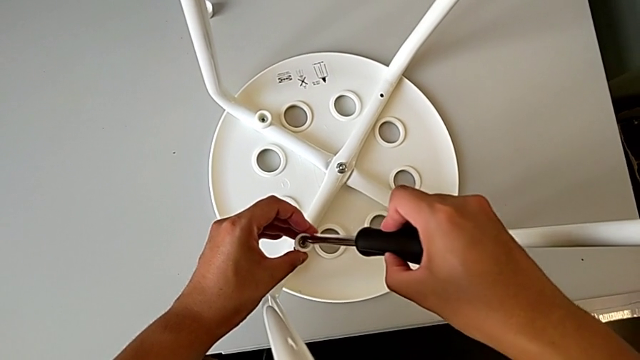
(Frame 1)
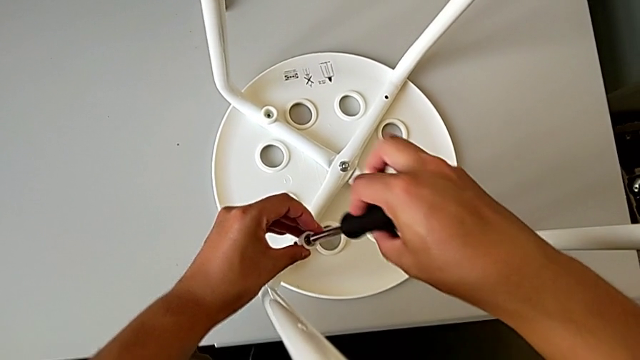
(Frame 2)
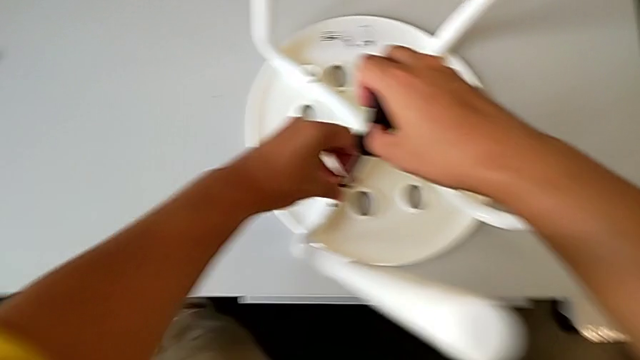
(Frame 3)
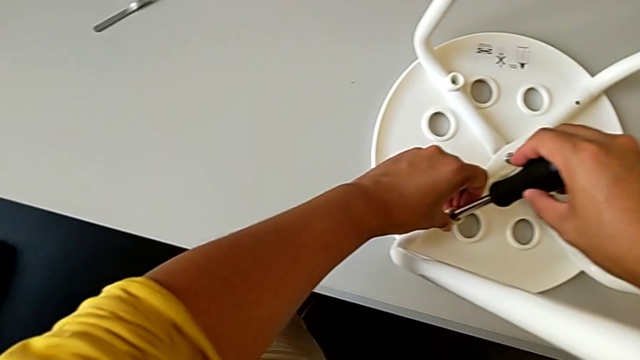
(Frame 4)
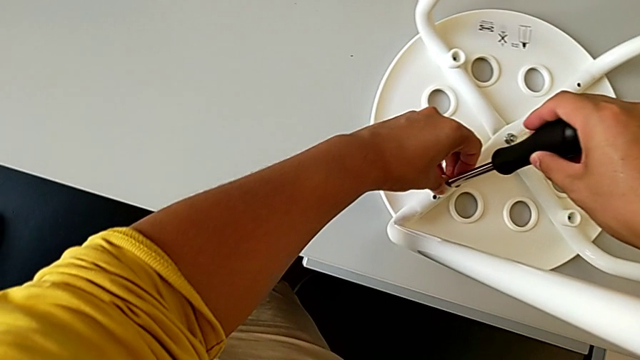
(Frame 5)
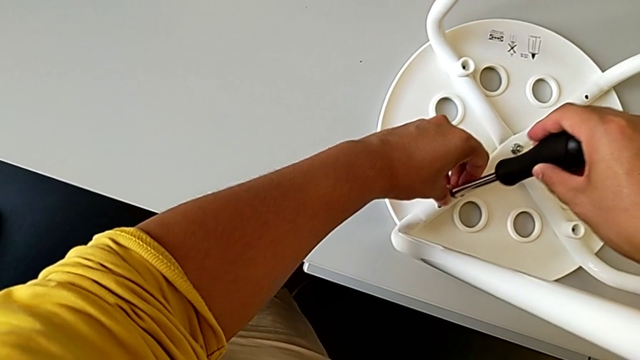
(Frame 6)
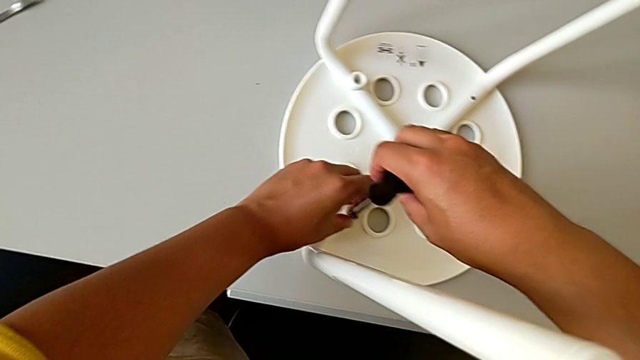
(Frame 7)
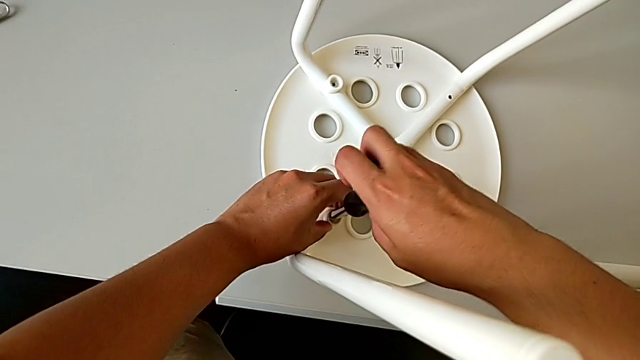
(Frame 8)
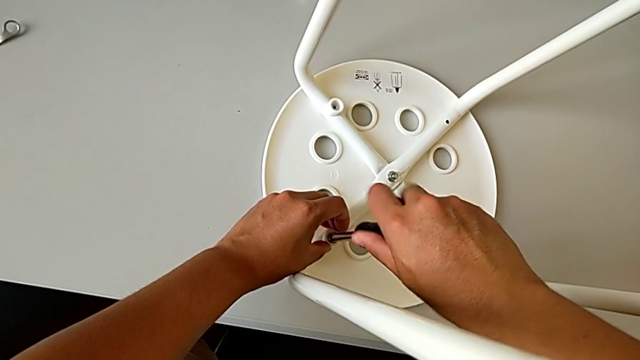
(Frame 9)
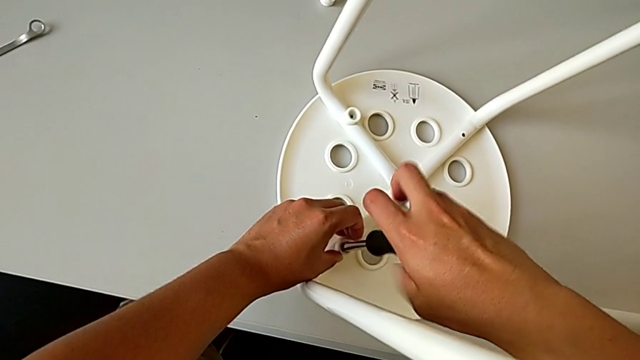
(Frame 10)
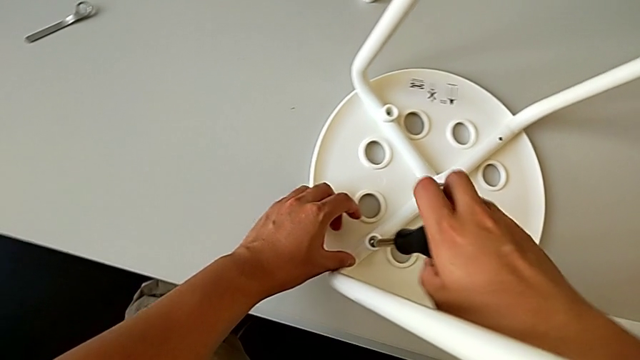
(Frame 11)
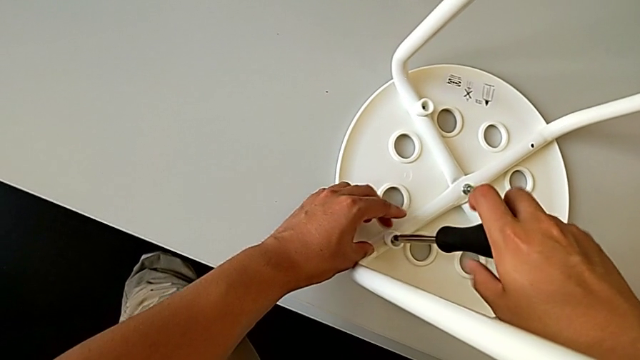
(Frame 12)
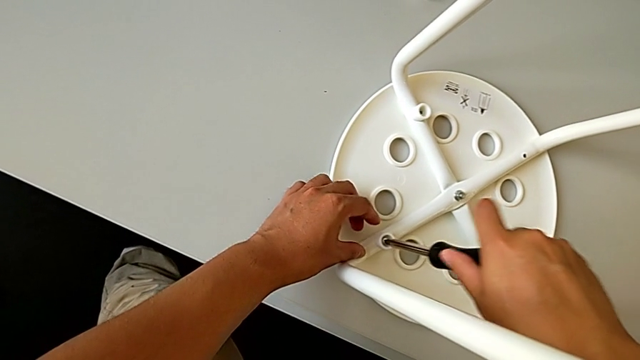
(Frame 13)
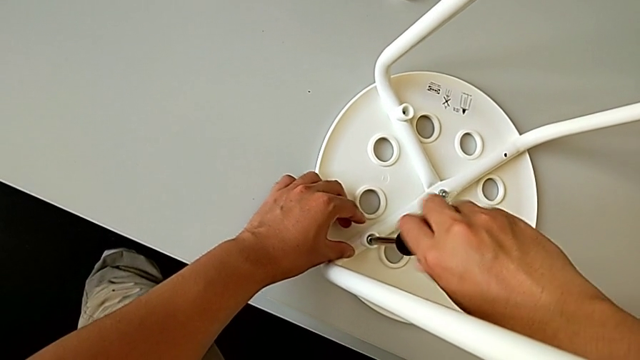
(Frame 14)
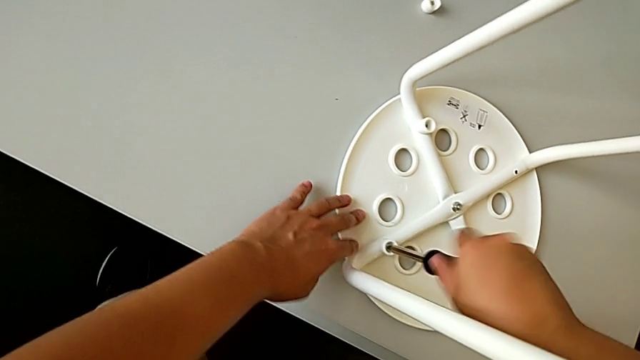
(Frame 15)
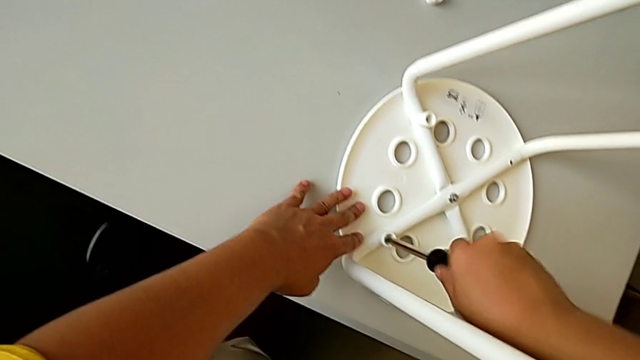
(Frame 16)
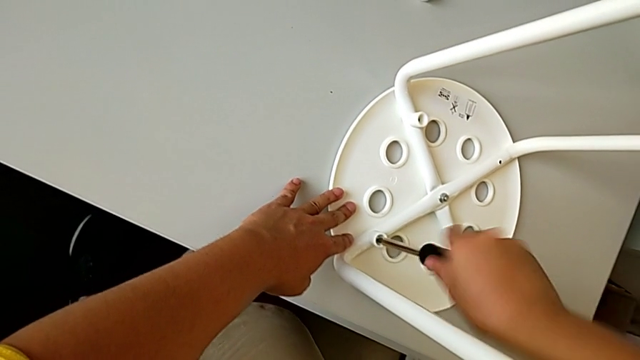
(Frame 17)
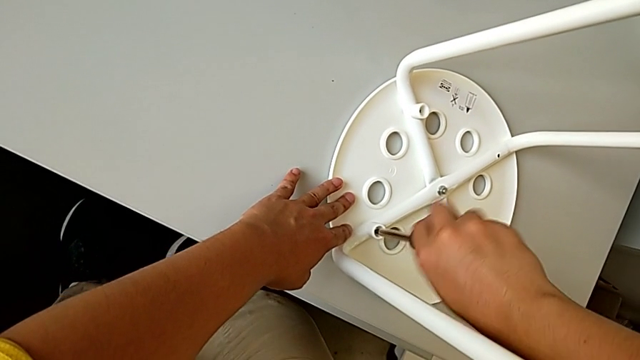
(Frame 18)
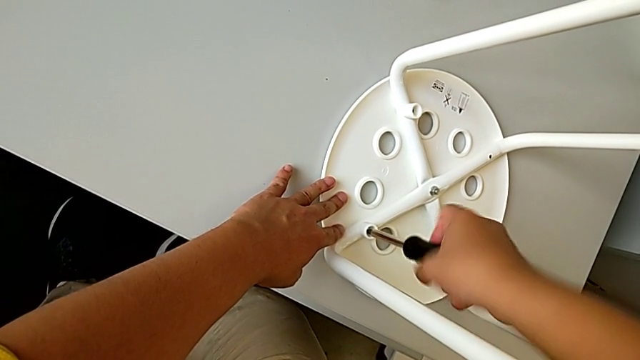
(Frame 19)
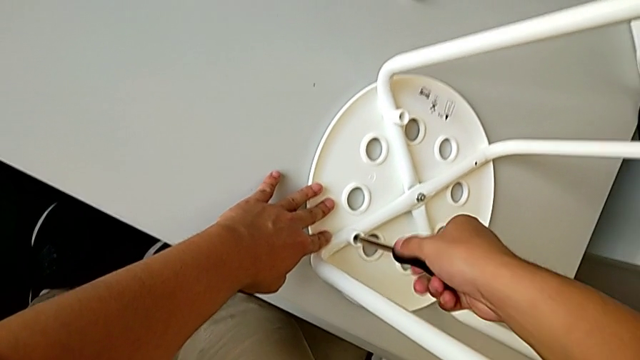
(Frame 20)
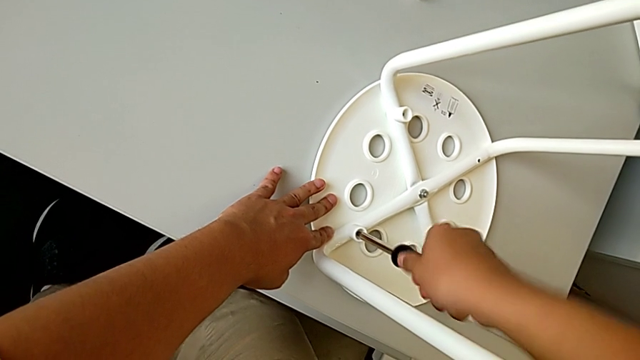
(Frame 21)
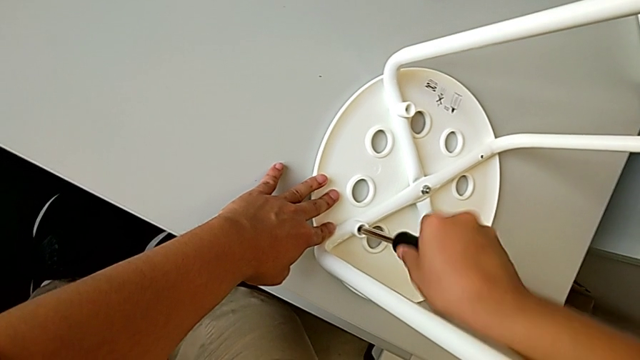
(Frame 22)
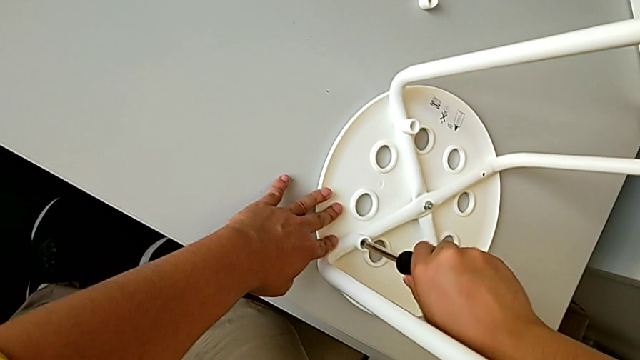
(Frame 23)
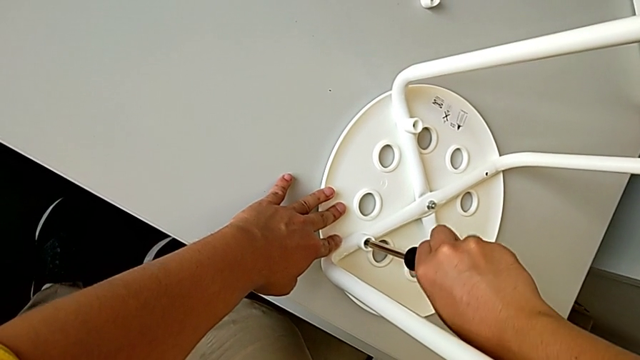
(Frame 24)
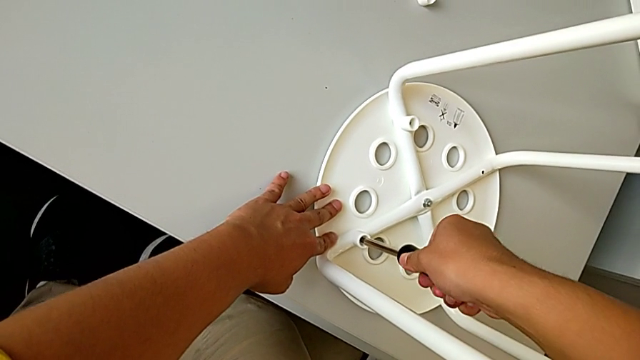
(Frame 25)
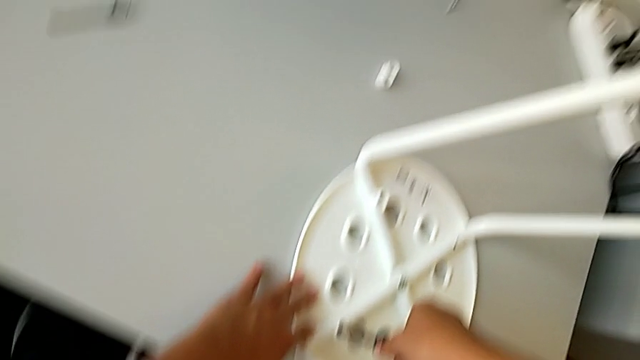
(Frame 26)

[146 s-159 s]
The camera wearer is assembling the chair seat. They align the third screw, insert the screw and screw the third screw.

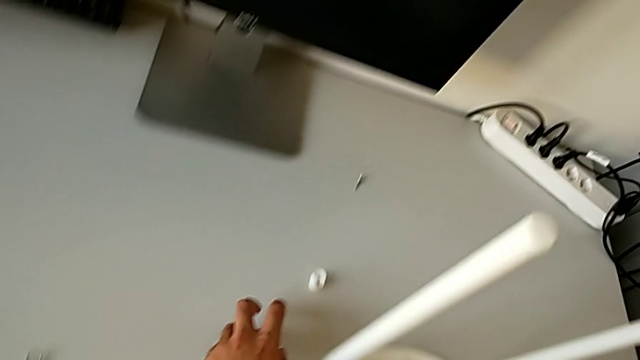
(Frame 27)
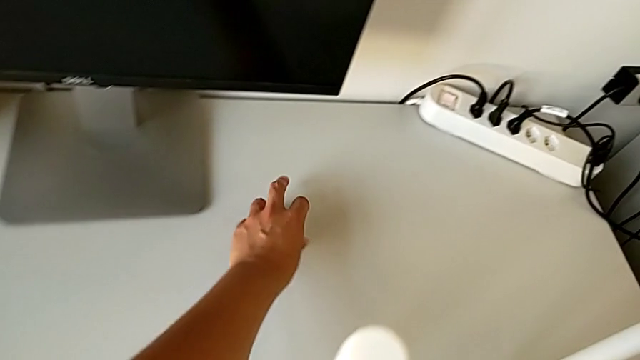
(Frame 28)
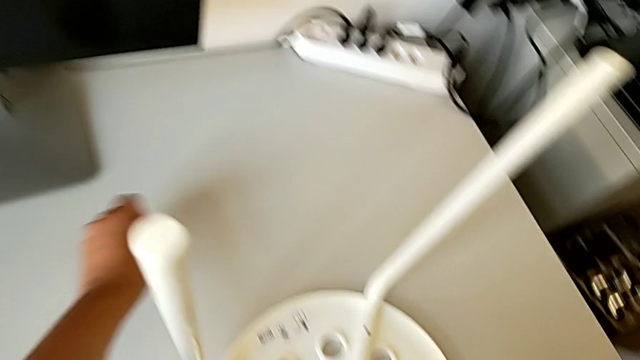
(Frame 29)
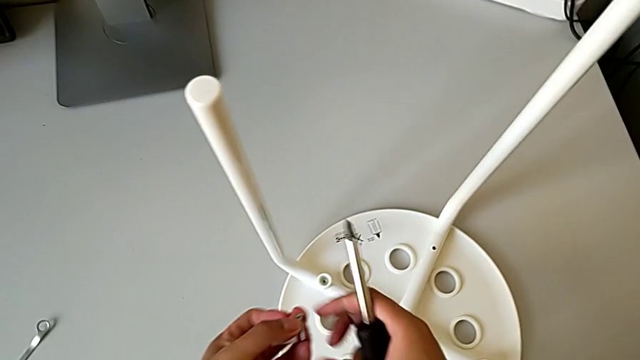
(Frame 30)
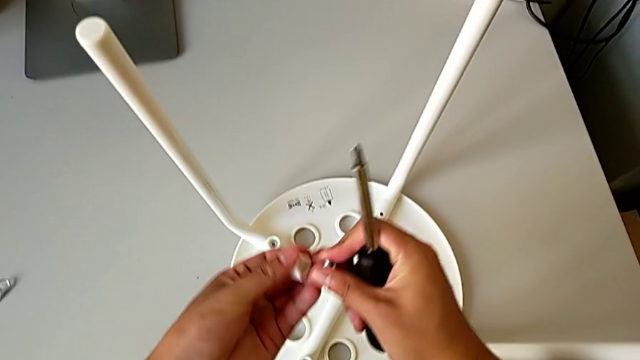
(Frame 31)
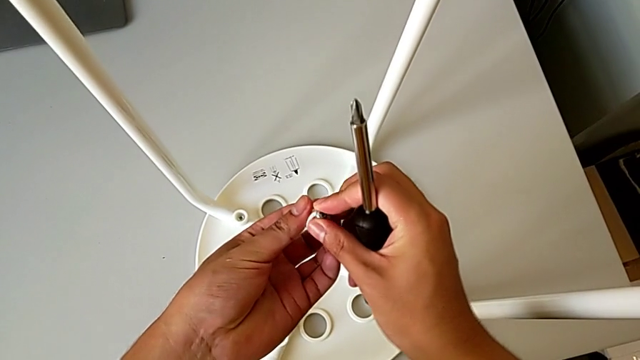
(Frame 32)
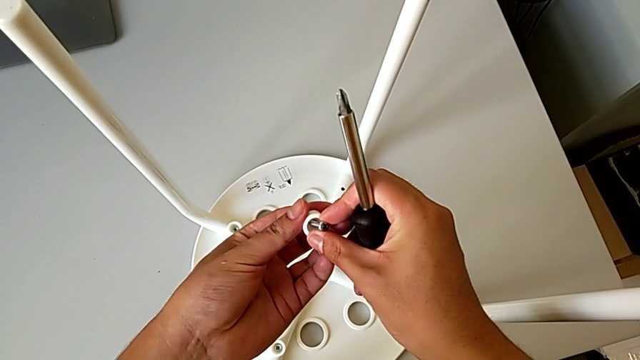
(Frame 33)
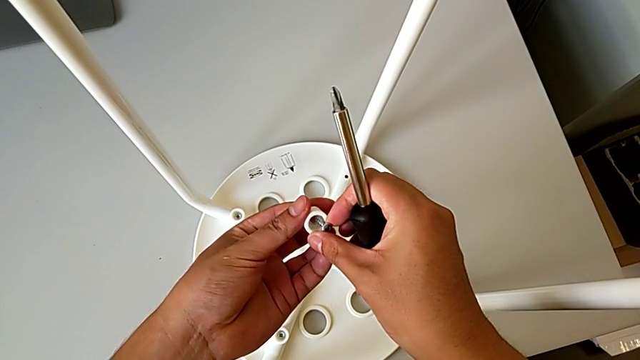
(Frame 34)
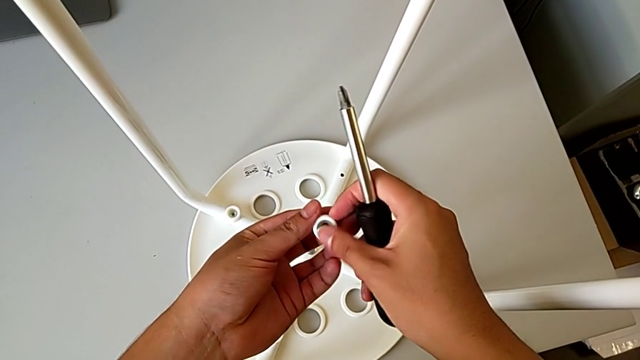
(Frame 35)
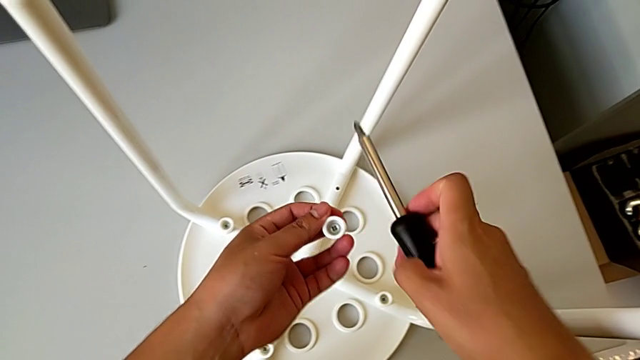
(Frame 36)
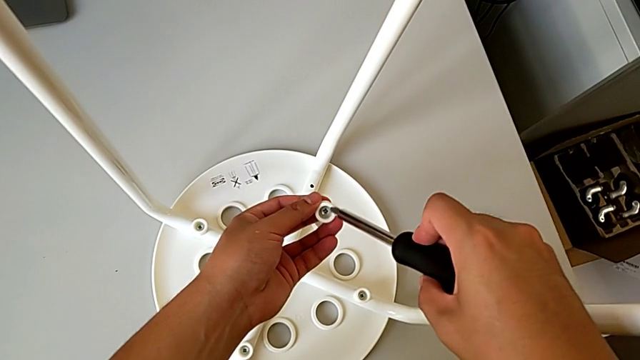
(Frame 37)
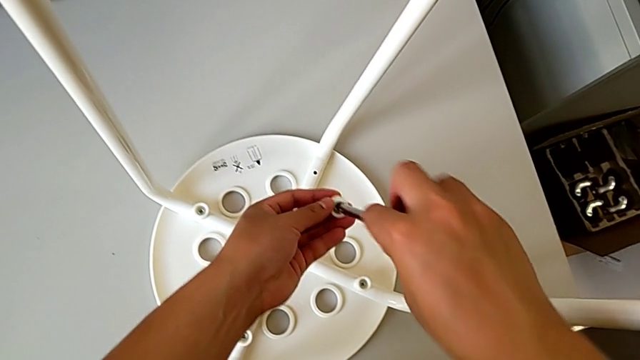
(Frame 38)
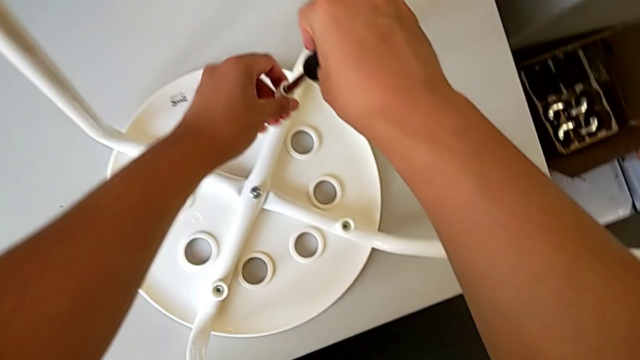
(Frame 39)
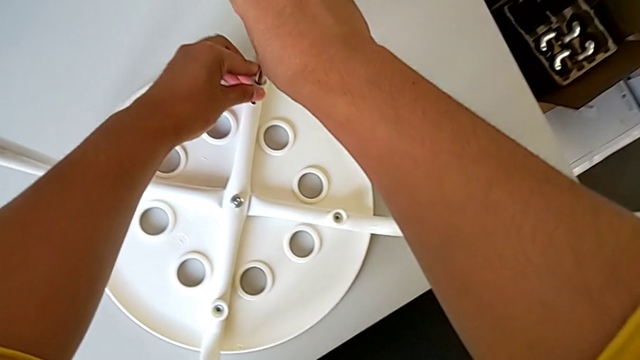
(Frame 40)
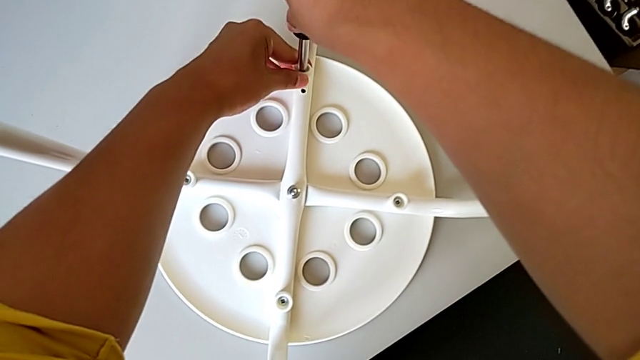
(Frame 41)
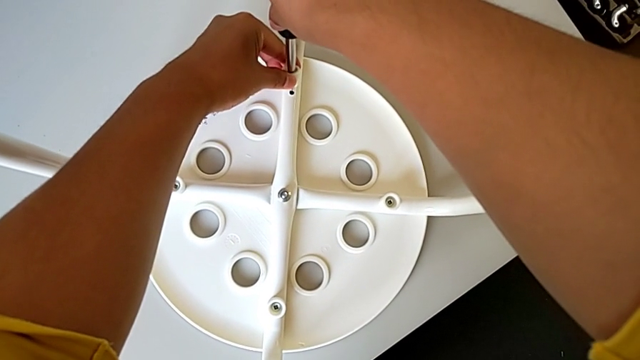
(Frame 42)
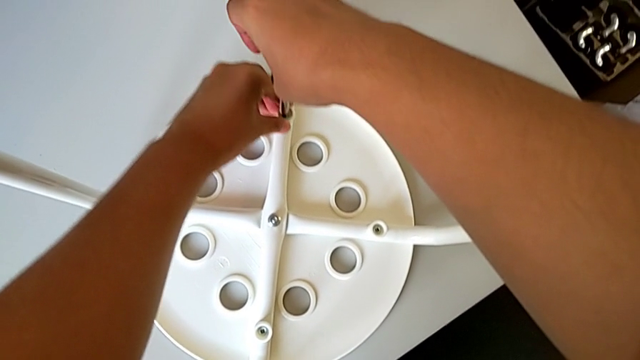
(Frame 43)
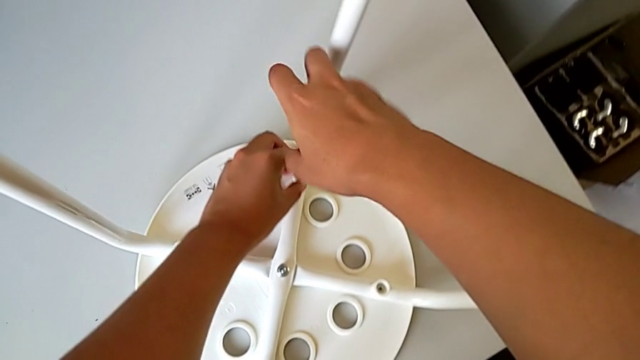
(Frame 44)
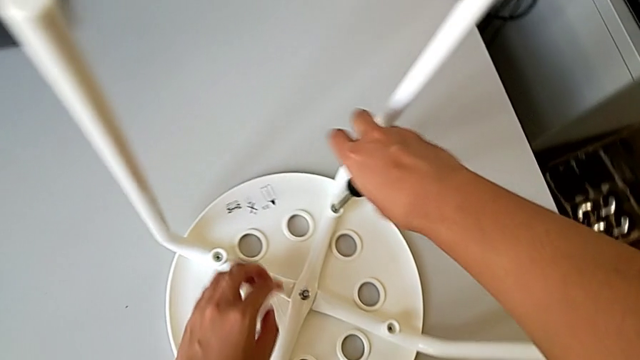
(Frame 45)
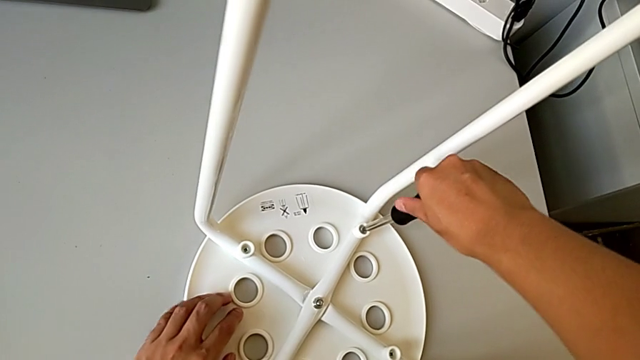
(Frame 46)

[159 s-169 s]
The camera wearer is assembling the chair seat. They grab the washer, grab the fourth screw, assemble the fourth screw, insert the screwdriver, insert the fourth screw and begin to screw the fourth screw.
